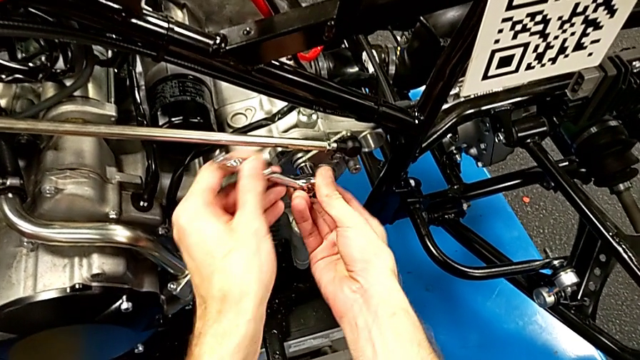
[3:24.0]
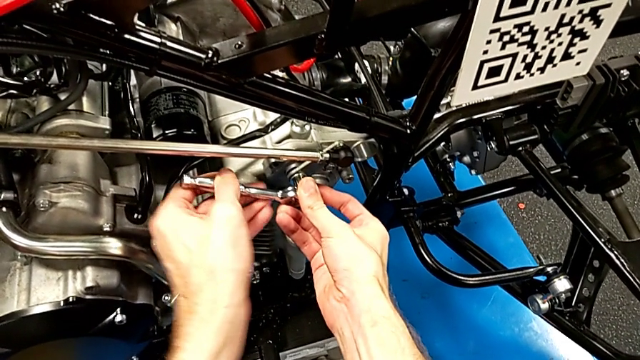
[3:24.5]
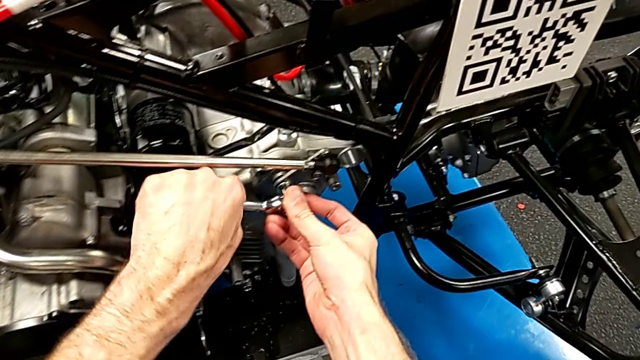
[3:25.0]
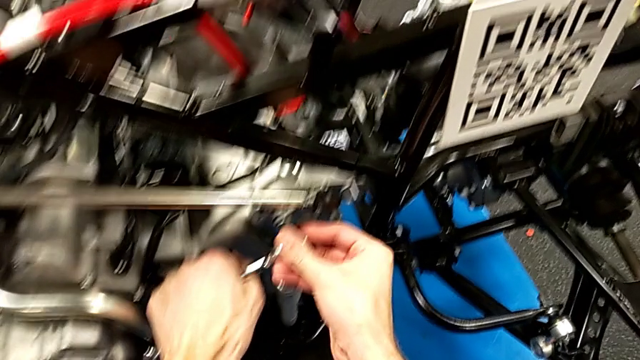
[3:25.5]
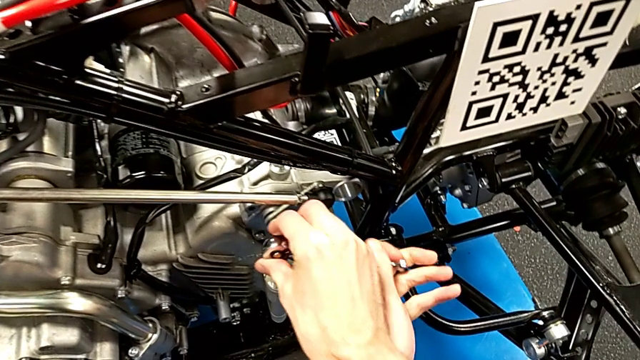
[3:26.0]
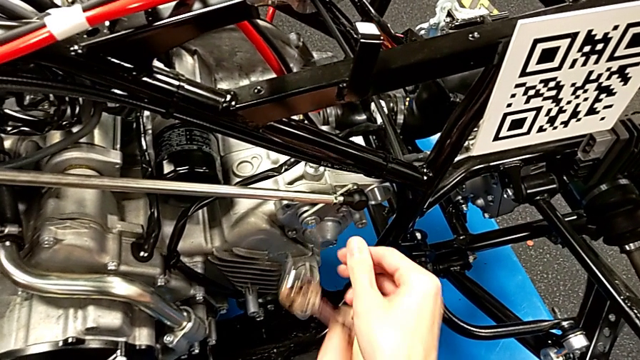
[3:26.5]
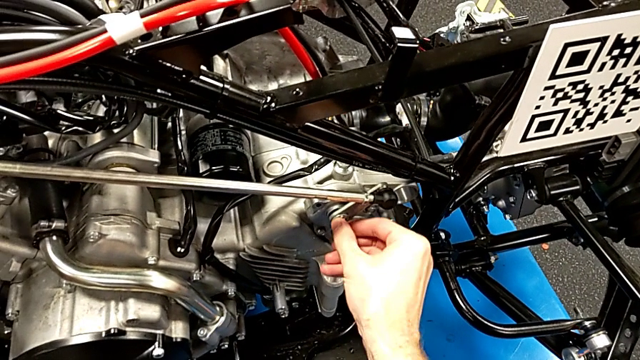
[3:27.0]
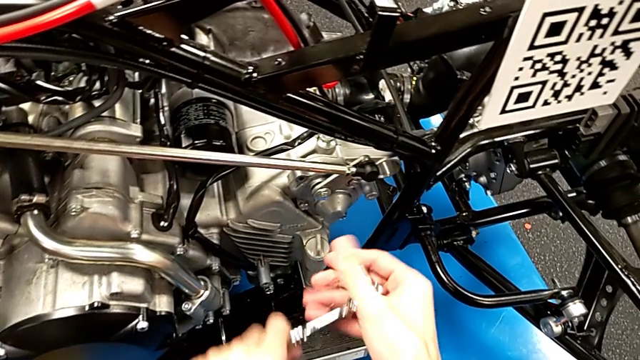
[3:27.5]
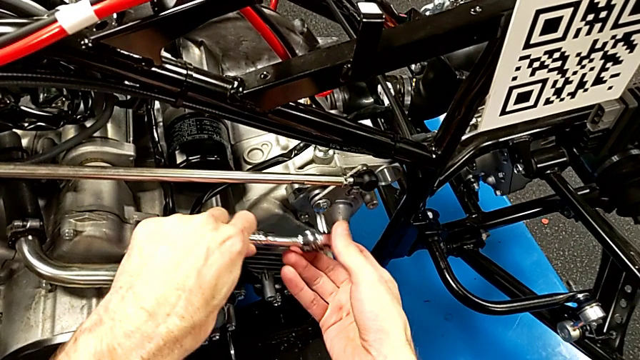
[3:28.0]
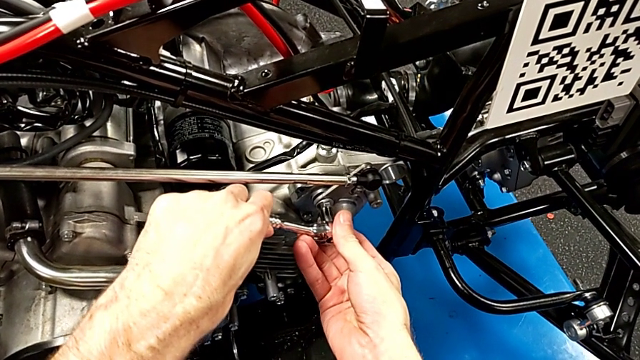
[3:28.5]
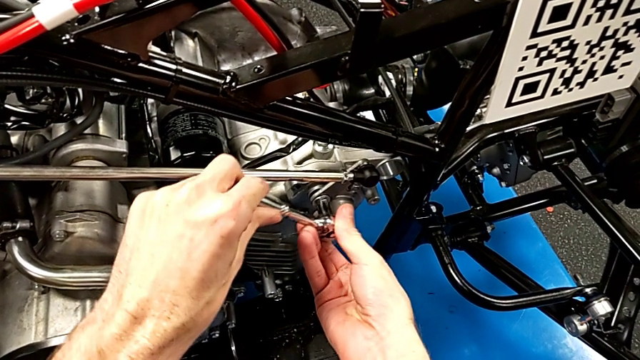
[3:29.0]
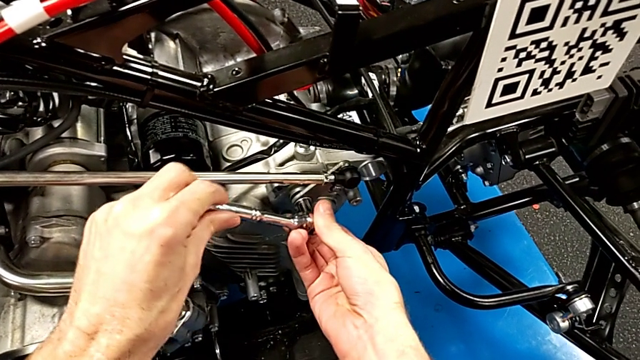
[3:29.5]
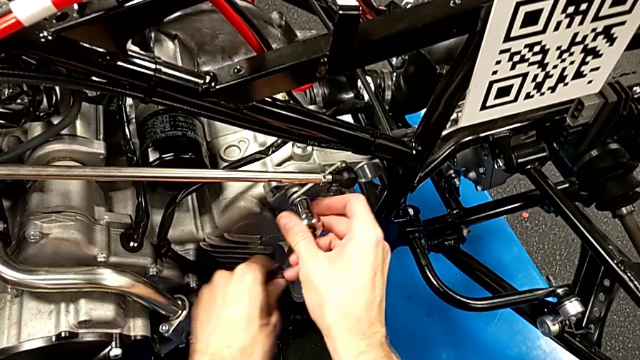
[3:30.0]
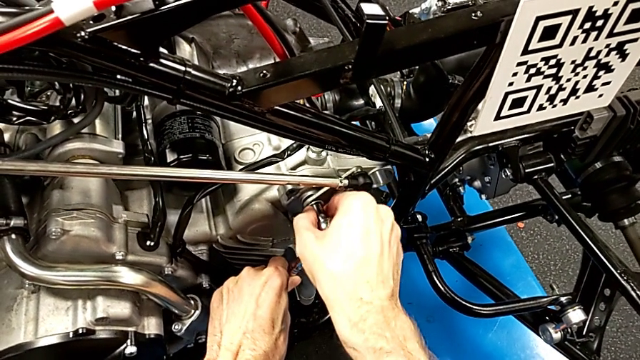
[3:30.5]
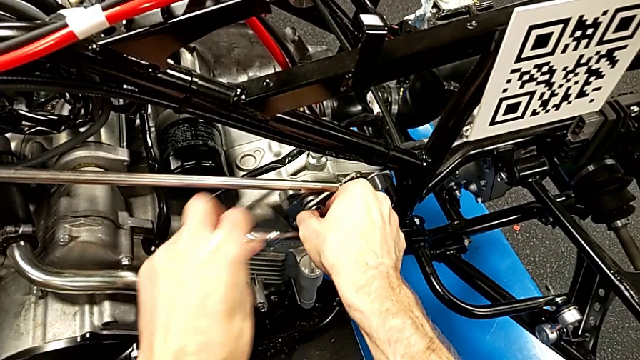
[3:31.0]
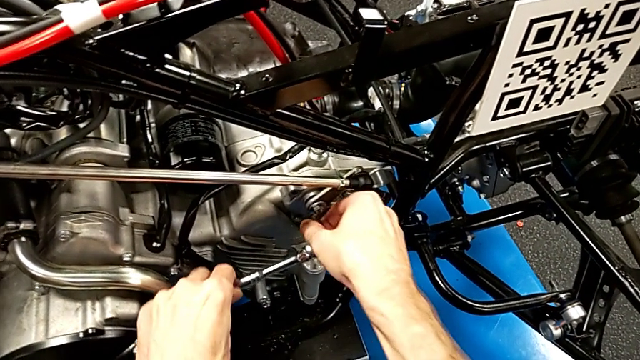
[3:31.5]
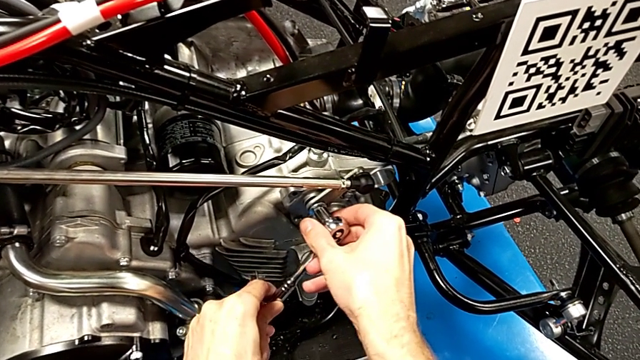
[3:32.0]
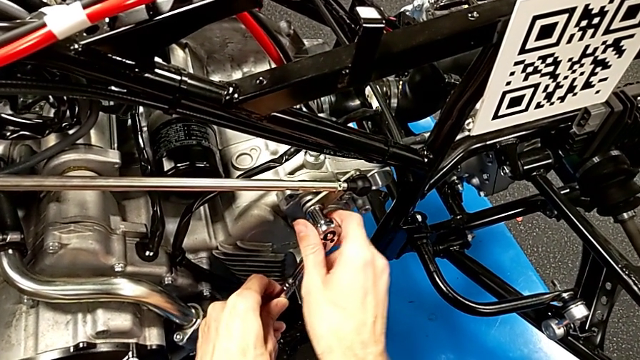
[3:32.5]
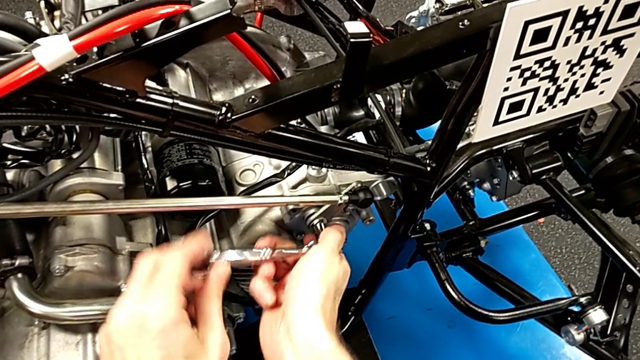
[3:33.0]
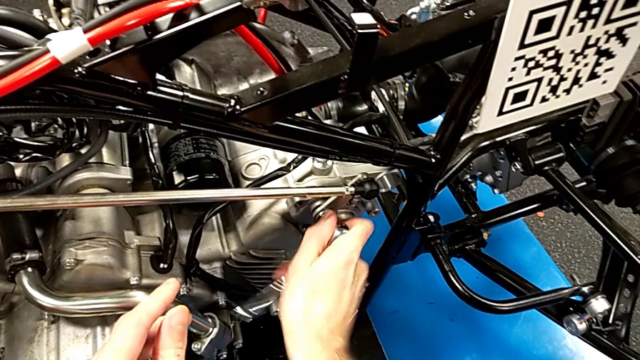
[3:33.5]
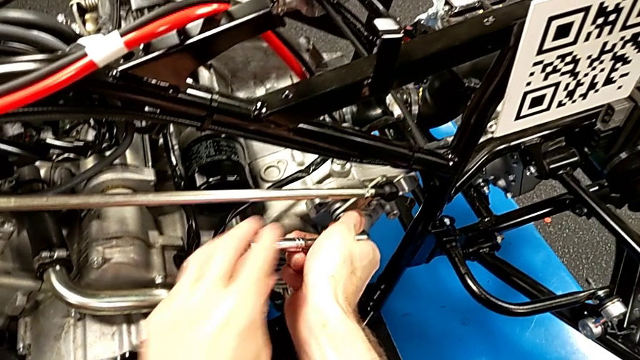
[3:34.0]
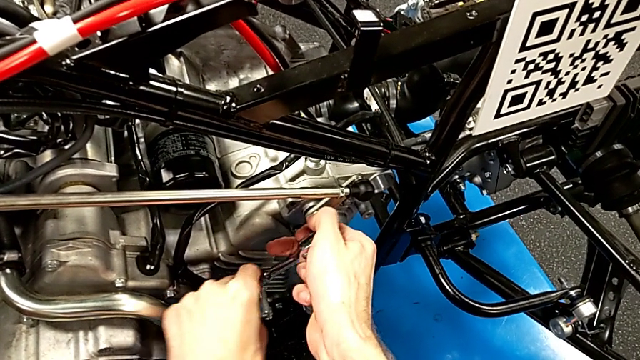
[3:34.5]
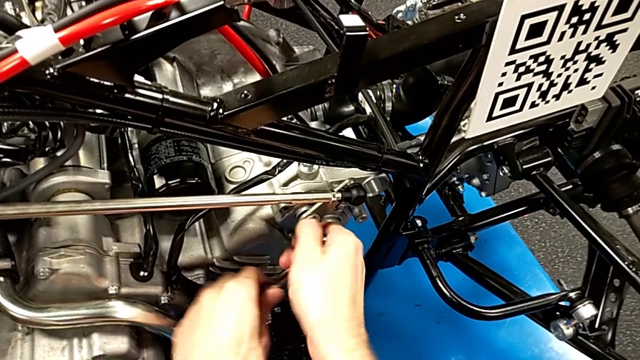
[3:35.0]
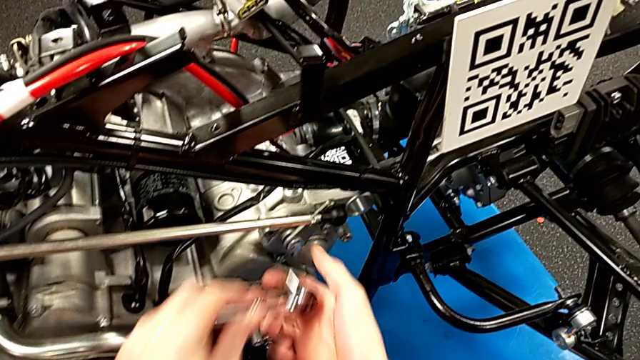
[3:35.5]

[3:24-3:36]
The camera wearer is grabbing the ratchet and tightening the bolts. They unscrew the bolt, withdraw the ratchet, inspect the bolt, insert the ratchet, unscrew the bolt and withdraw the ratchet.

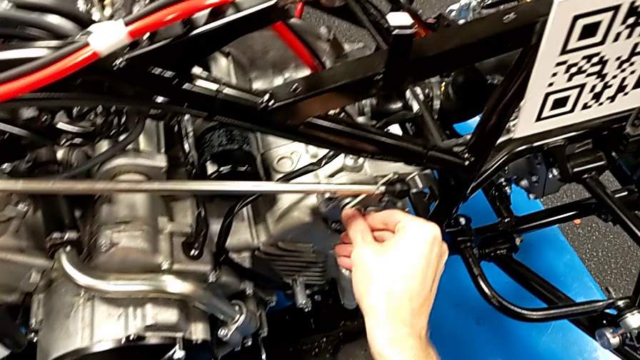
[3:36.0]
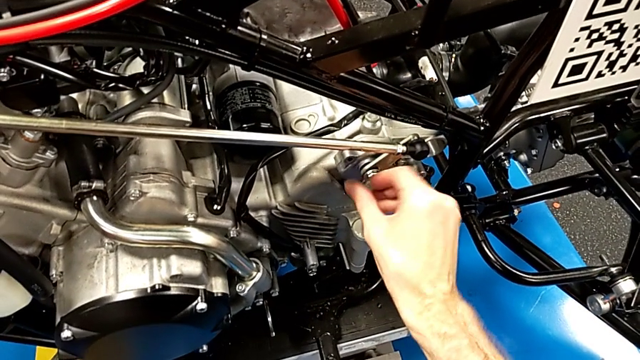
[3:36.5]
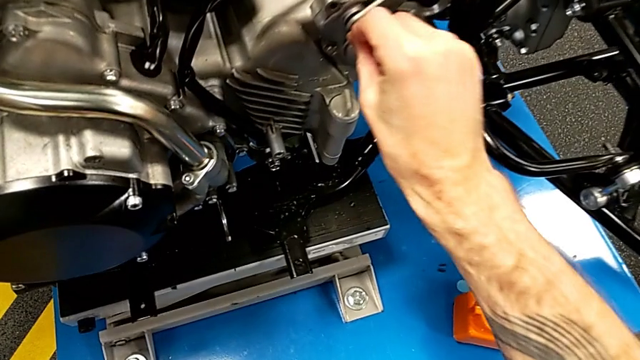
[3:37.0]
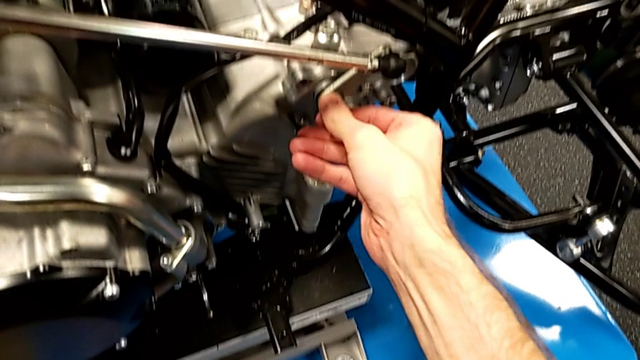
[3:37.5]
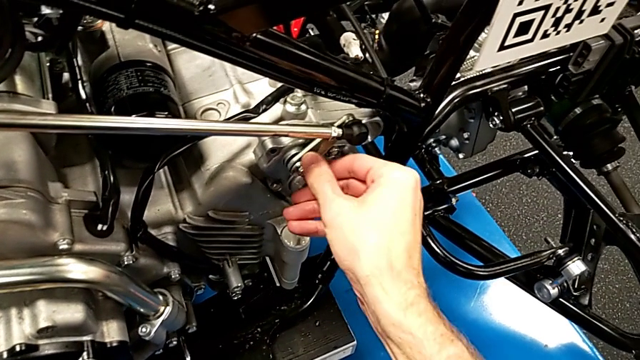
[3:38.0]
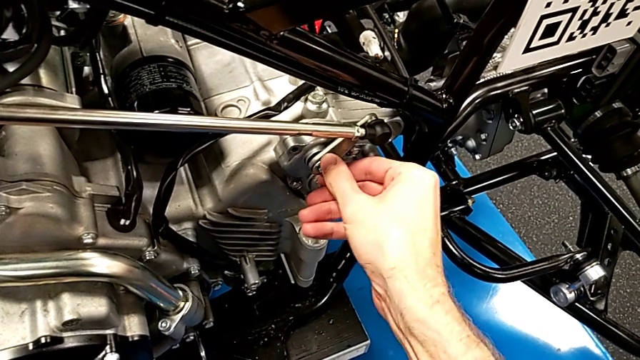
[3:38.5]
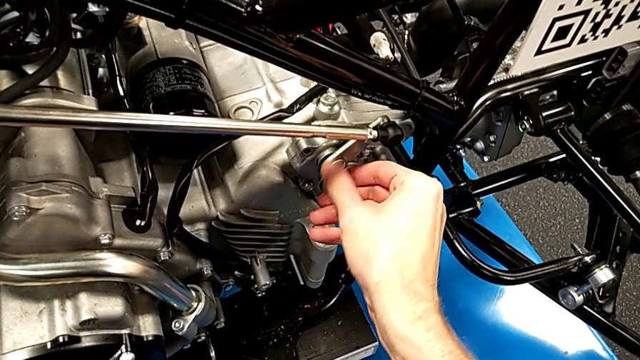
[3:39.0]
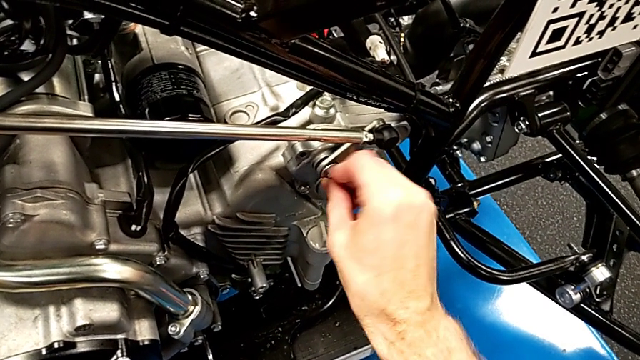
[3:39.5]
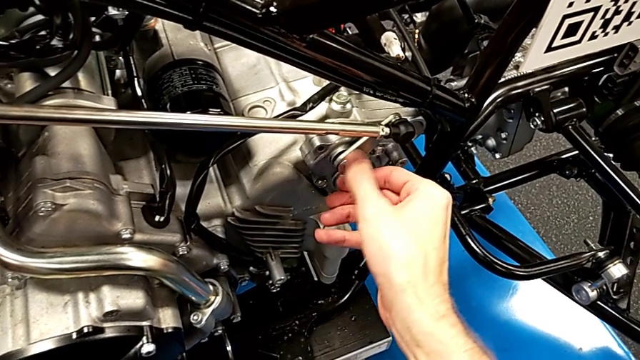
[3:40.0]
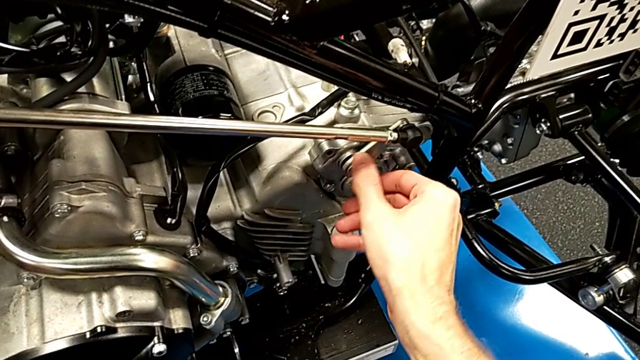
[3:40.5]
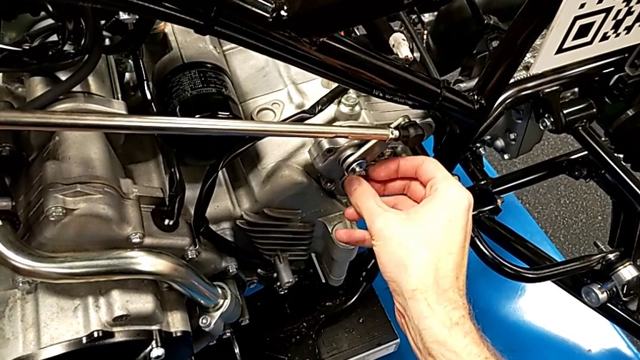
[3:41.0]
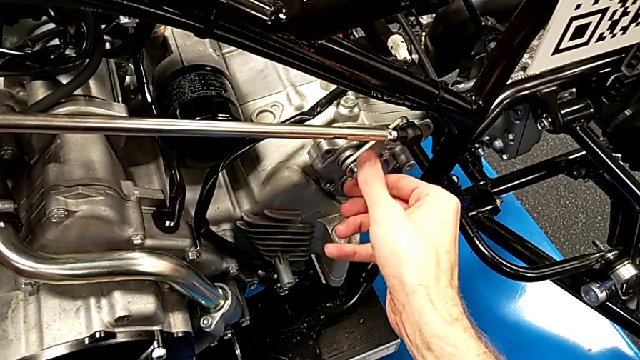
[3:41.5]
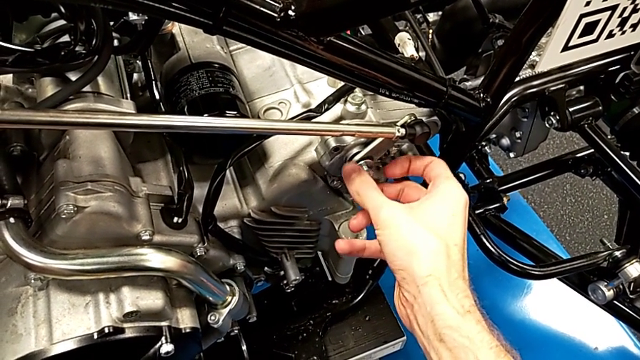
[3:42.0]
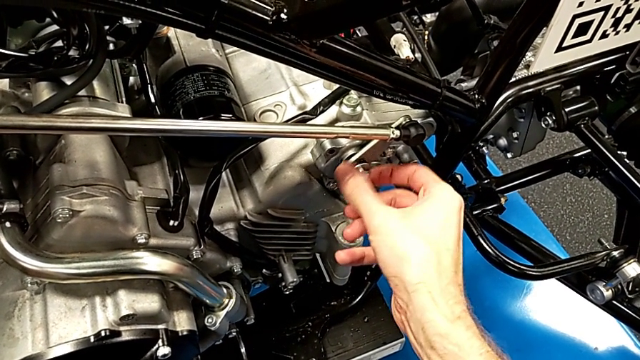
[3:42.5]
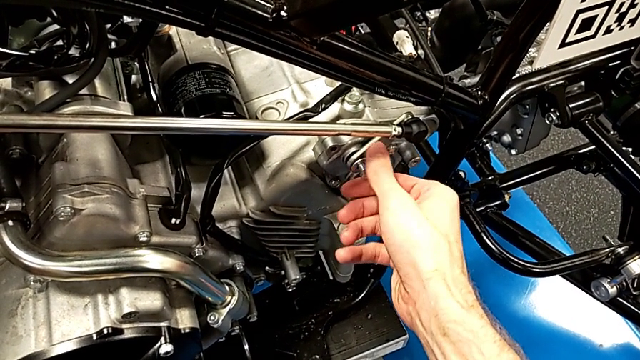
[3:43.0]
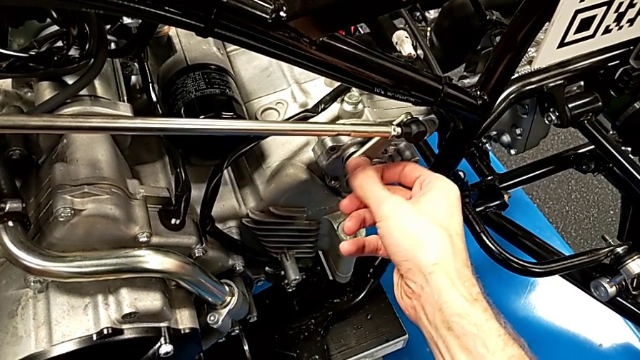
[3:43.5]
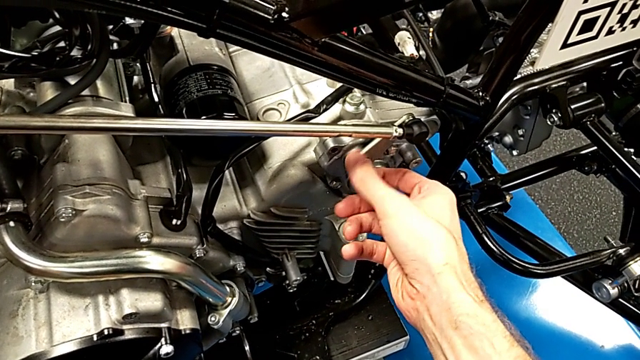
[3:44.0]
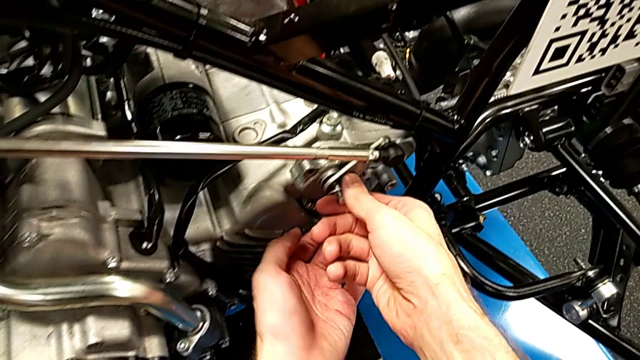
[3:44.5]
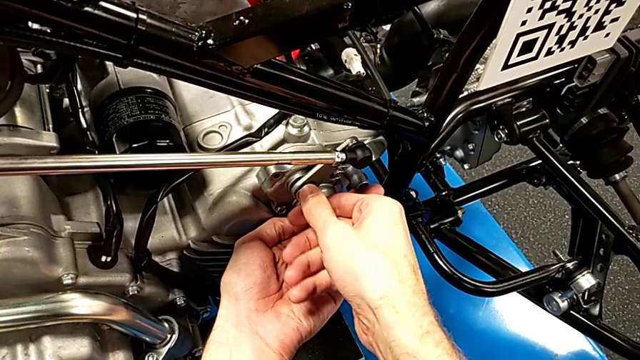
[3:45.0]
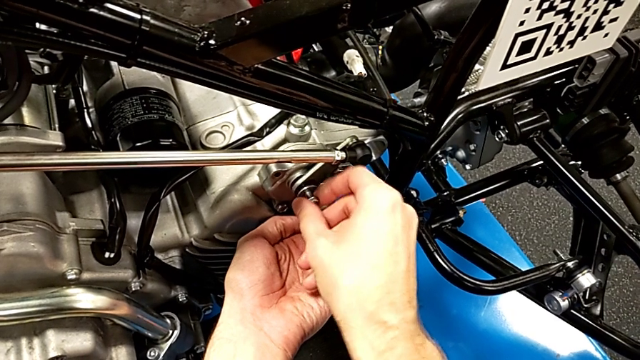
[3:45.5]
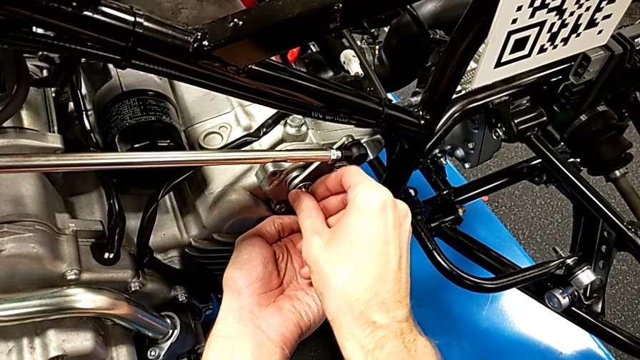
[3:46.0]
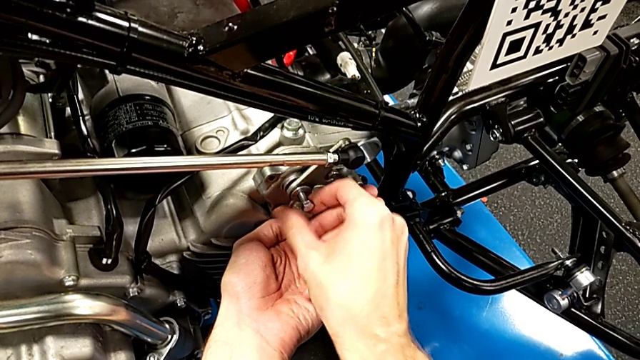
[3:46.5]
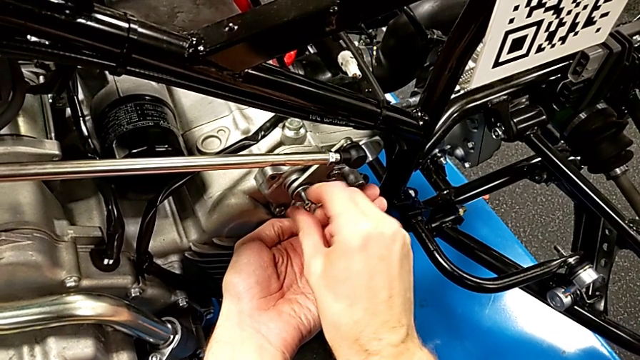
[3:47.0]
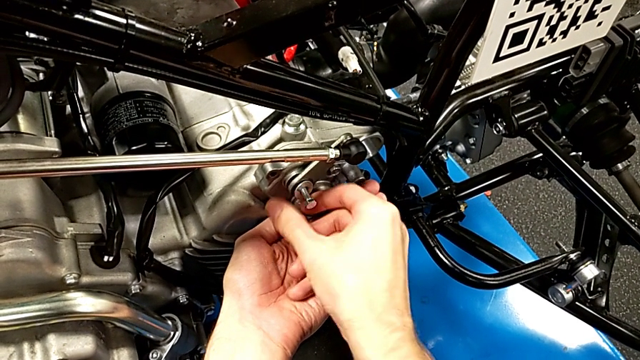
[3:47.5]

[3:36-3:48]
The camera wearer is grabbing the ratchet and tightening the bolts. They unscrew the bolt.
